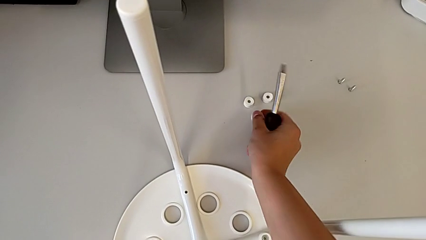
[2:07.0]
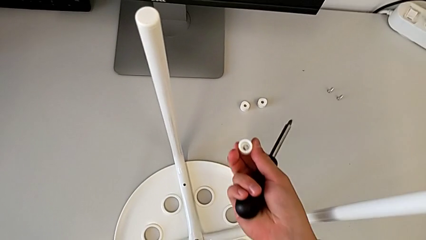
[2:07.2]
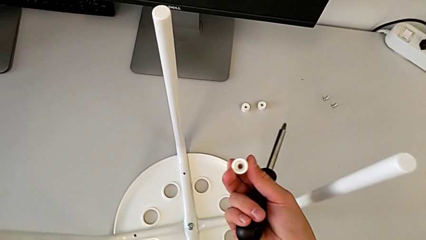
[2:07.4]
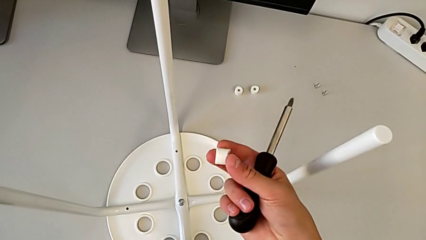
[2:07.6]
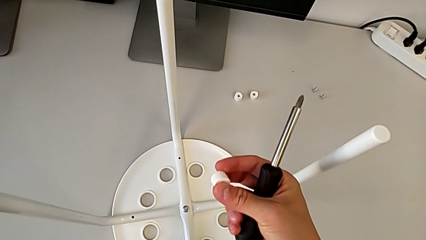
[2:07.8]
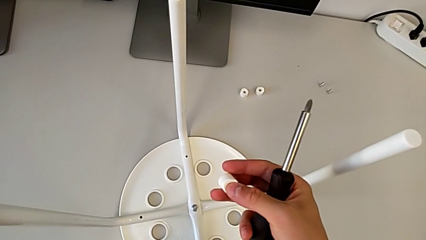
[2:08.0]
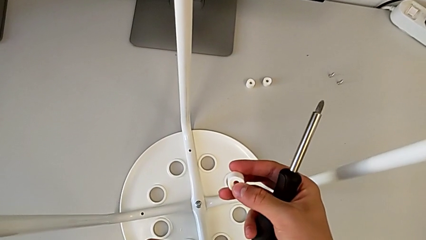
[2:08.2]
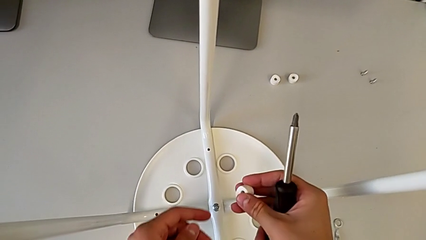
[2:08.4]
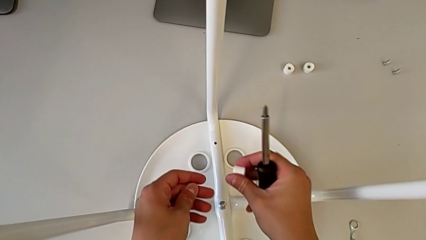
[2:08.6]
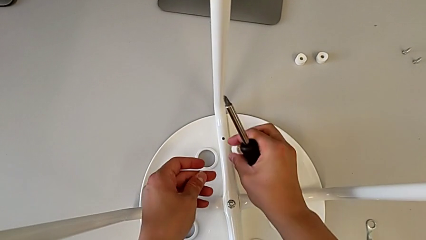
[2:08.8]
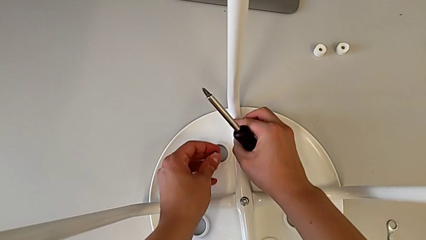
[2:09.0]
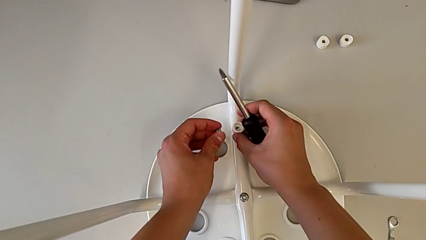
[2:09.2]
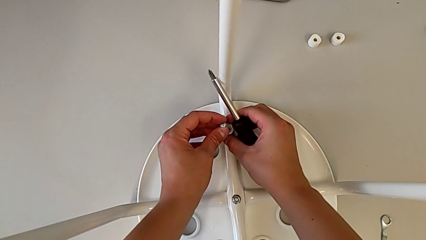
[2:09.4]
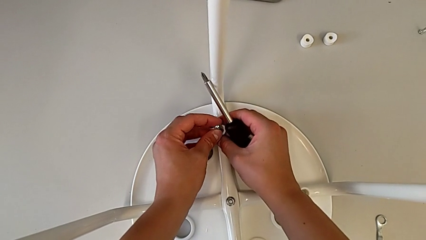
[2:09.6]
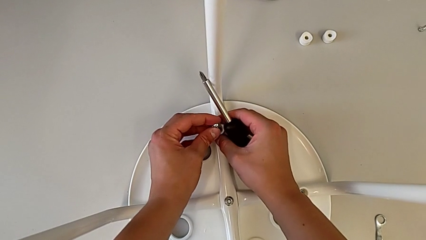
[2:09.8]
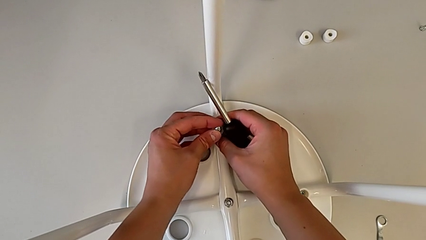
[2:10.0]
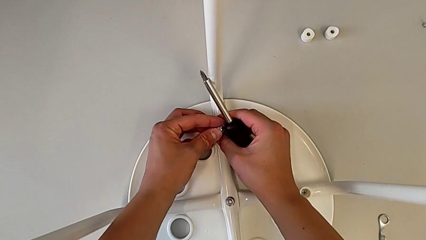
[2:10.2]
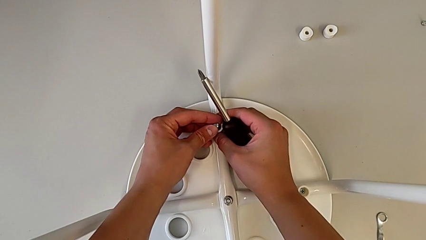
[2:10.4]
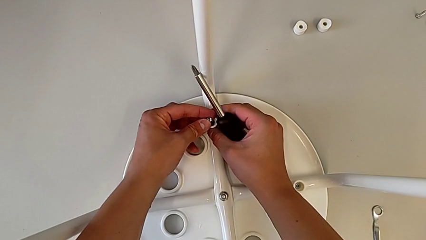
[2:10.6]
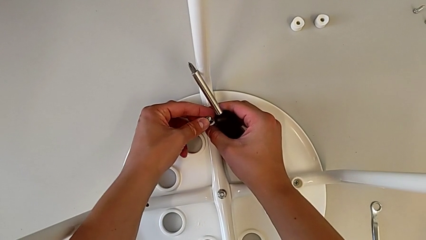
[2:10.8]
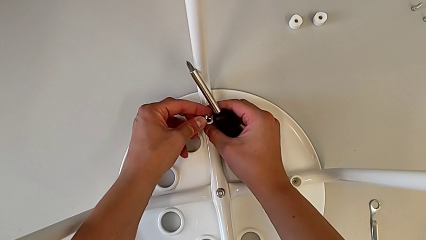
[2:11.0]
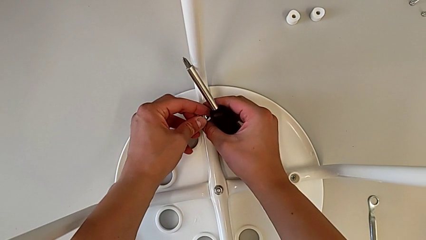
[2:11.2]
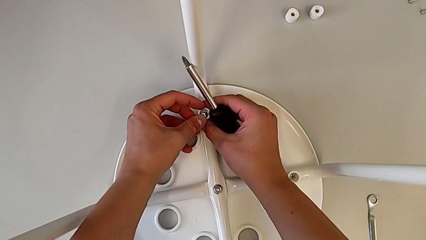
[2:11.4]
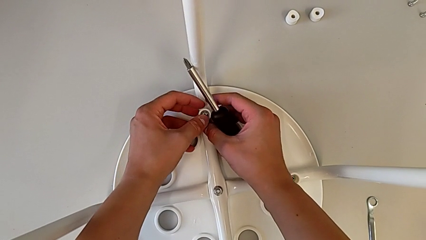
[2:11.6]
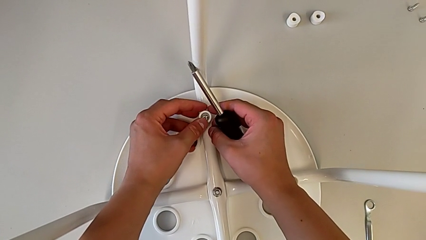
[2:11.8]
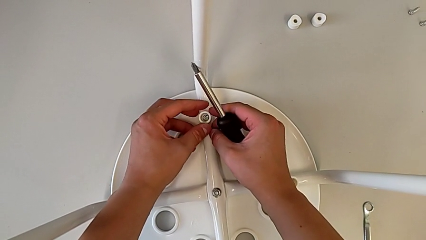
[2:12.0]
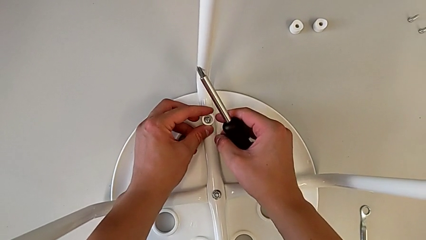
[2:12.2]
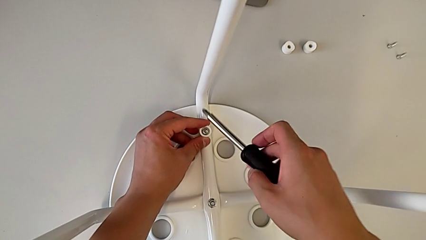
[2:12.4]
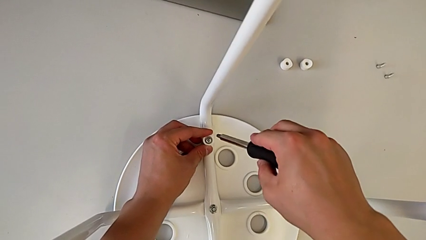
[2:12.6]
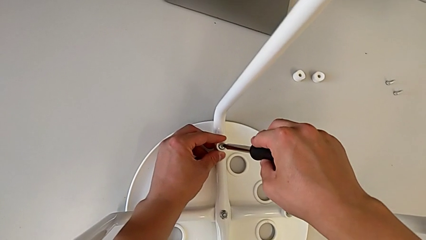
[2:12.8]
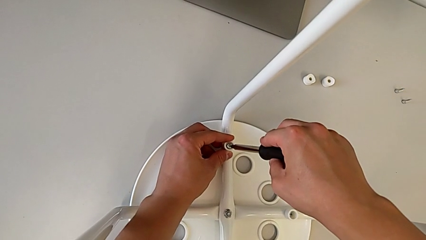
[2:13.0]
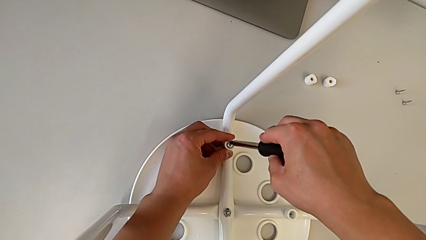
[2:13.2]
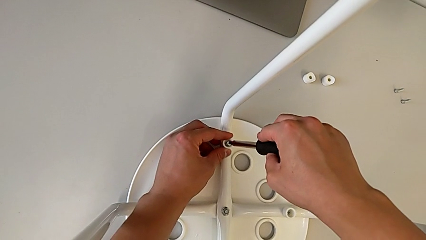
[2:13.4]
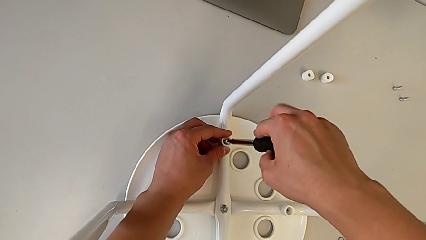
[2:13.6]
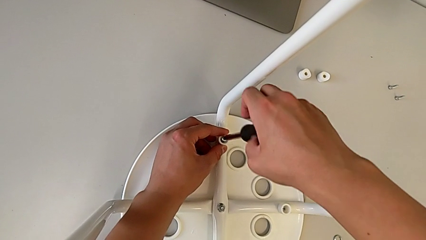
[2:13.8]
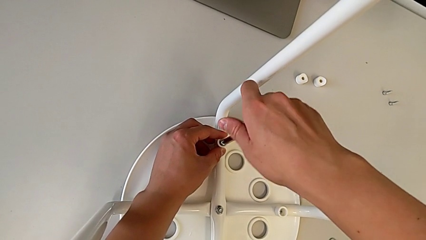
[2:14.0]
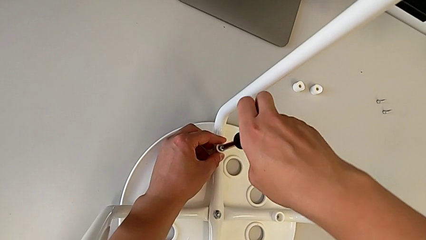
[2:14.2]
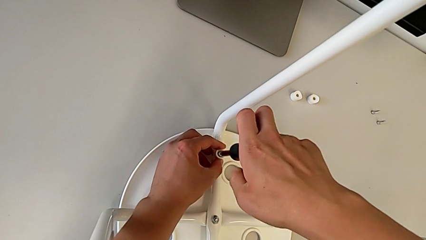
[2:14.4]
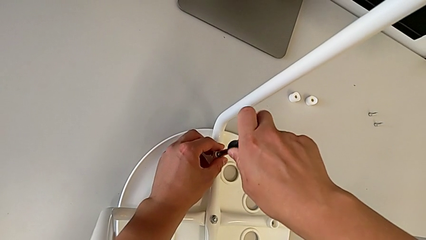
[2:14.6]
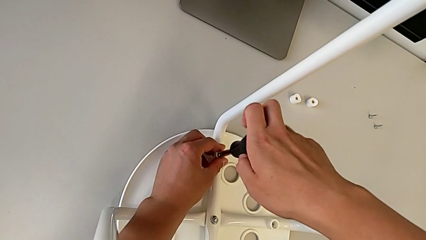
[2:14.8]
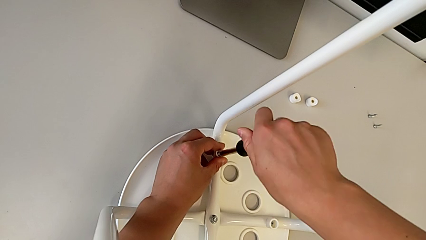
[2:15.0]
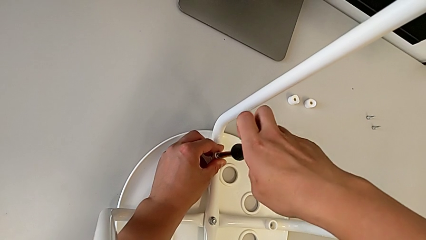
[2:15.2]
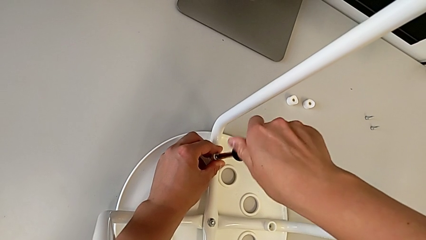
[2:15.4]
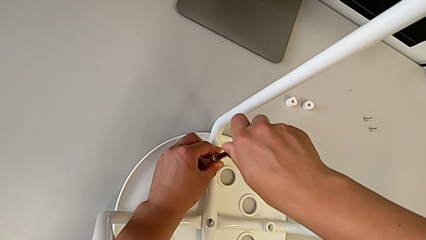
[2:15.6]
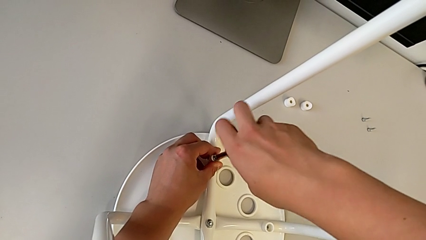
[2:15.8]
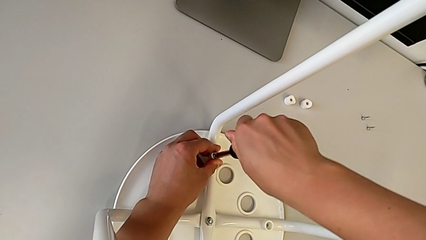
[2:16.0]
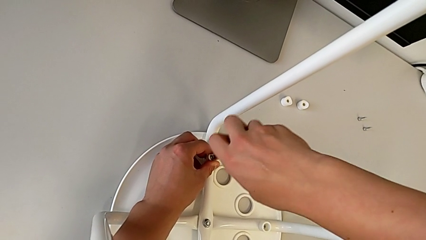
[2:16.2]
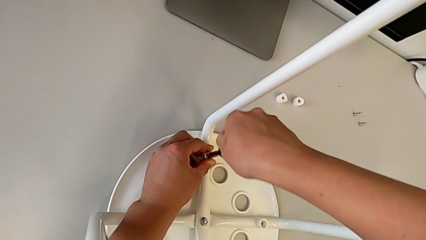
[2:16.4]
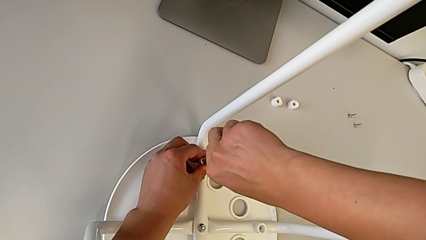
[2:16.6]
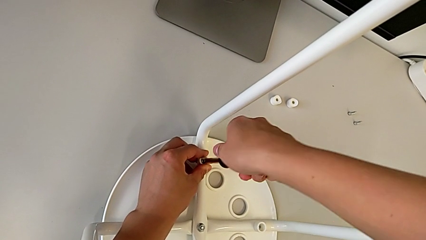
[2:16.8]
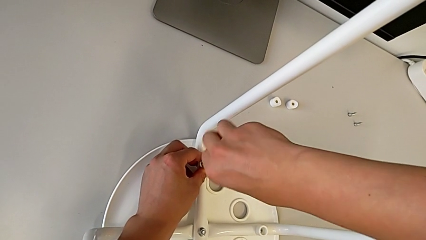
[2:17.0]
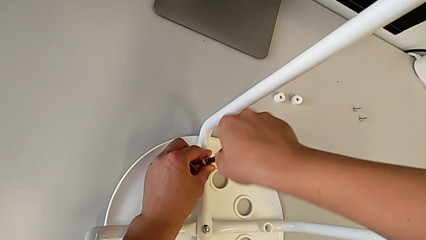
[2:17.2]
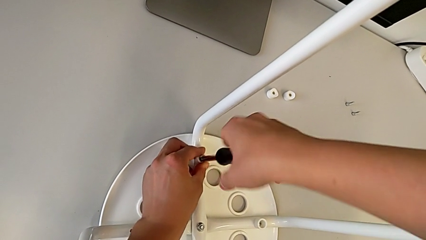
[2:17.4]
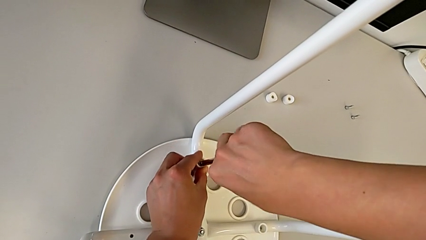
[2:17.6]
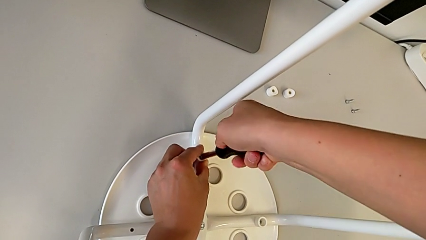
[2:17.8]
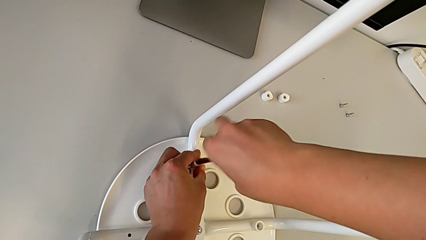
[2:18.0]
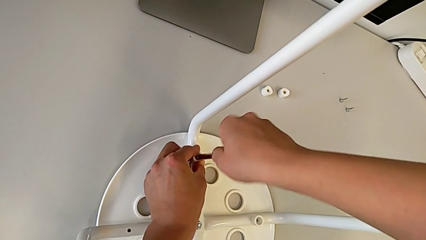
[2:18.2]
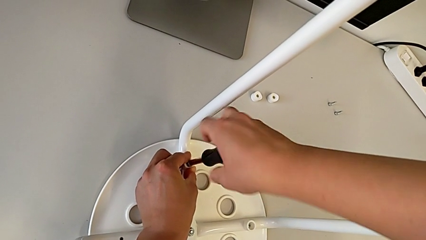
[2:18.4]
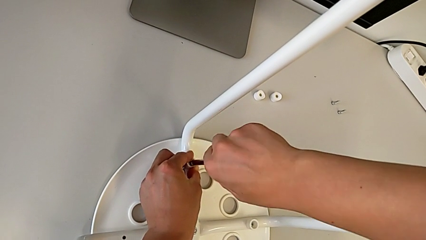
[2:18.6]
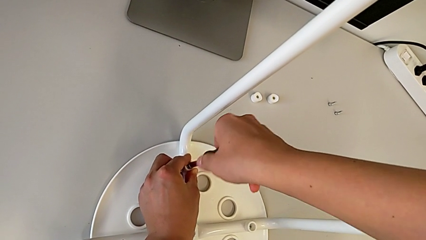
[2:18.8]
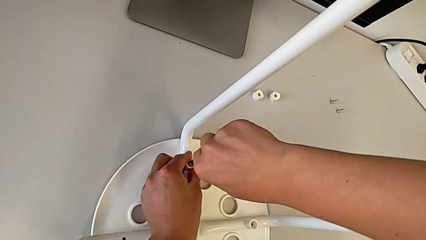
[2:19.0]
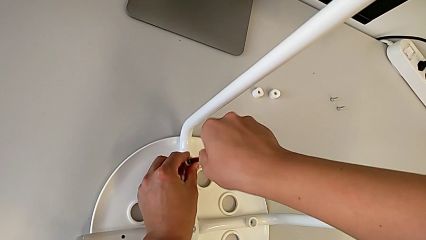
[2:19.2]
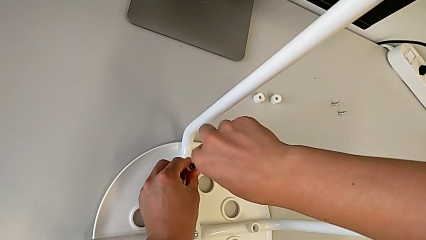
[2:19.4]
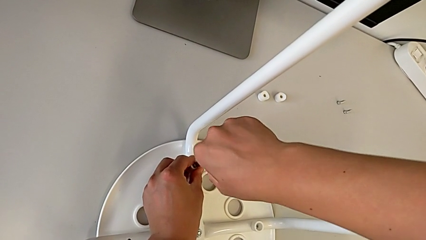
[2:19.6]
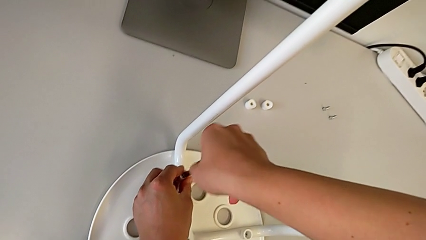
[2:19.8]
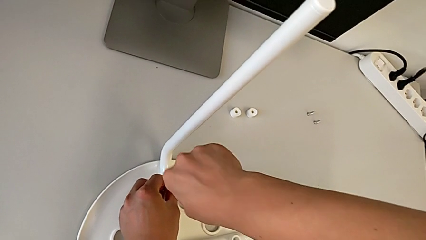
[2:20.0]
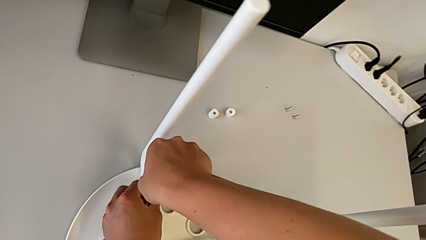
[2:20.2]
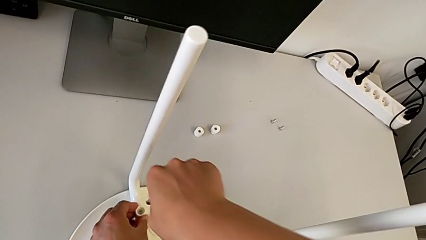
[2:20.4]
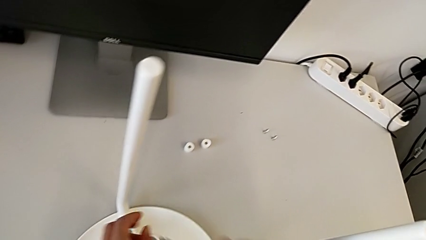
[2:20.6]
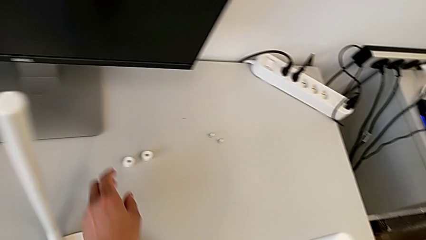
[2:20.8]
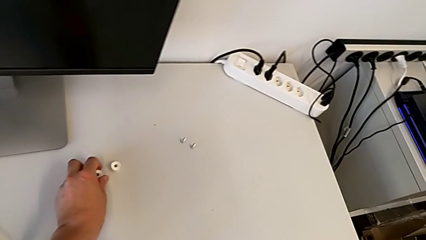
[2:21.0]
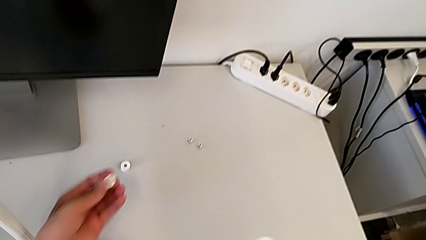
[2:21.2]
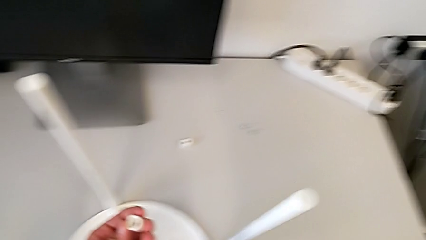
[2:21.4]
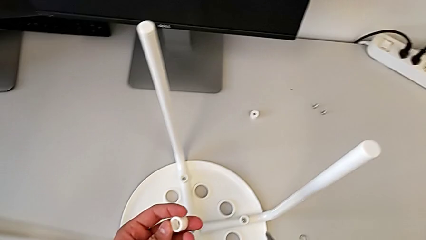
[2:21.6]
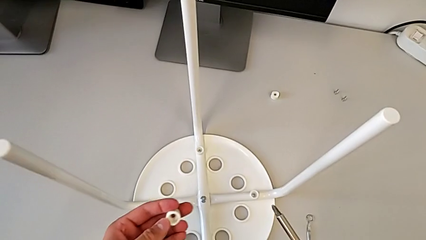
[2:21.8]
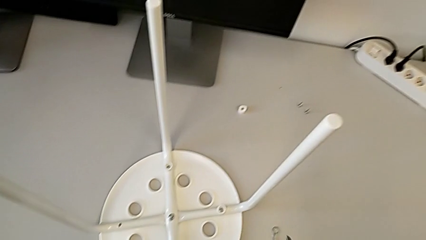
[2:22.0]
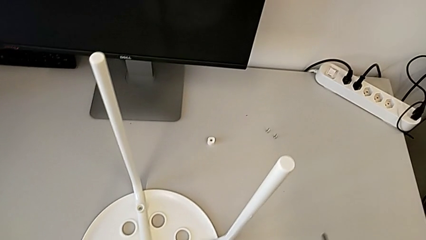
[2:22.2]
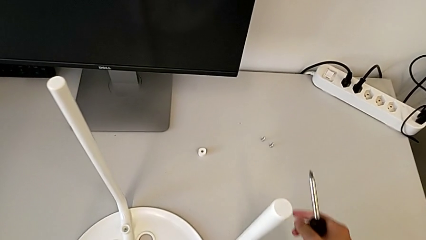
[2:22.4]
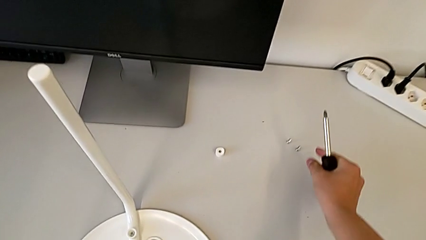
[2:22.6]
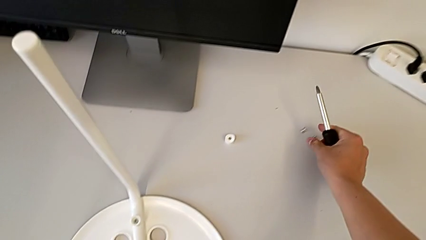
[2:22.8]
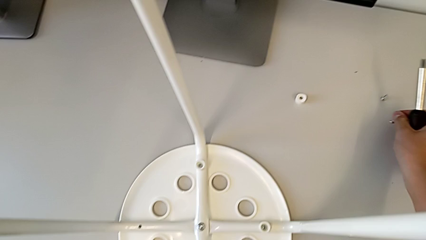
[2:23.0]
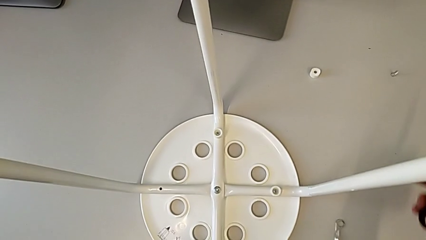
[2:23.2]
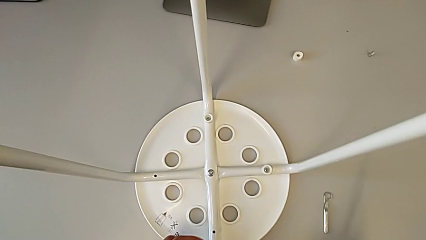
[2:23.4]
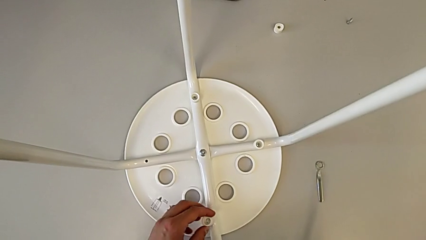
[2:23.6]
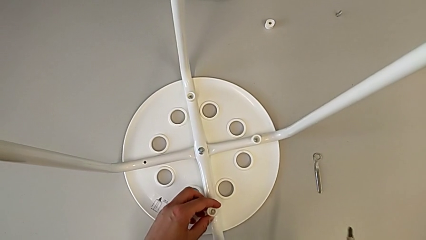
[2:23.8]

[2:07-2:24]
The camera wearer is screwing four screws into the chair. They inspect the washer, align it, insert the screw, rotate the screwdriver, insert it, screw the screw, withdraw the screwdriver, grab the washer, grab the screw and align the washer.
